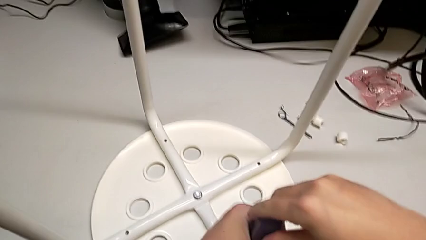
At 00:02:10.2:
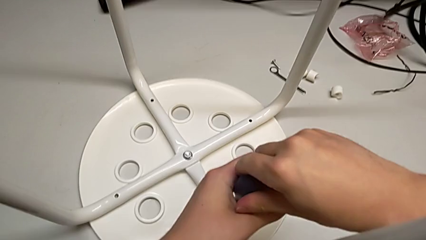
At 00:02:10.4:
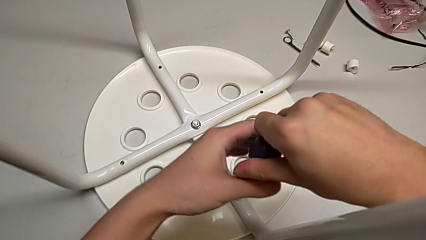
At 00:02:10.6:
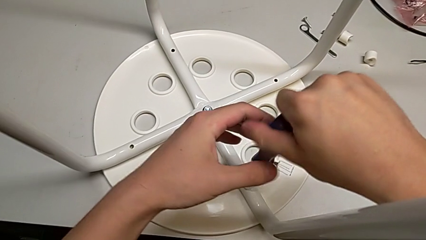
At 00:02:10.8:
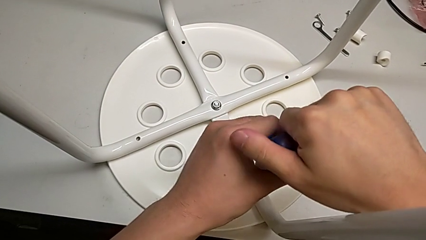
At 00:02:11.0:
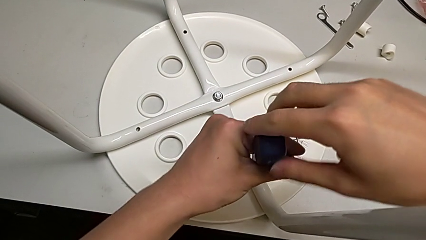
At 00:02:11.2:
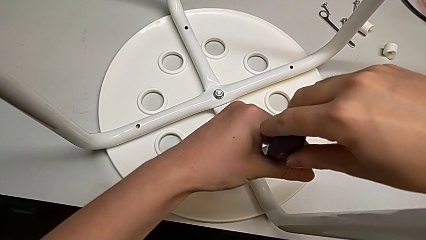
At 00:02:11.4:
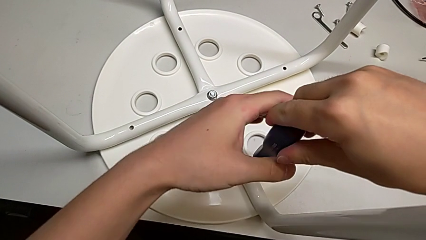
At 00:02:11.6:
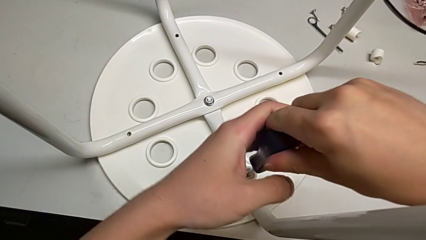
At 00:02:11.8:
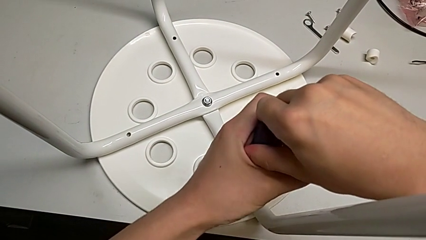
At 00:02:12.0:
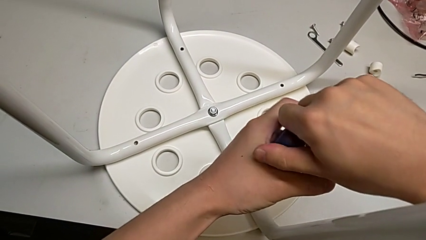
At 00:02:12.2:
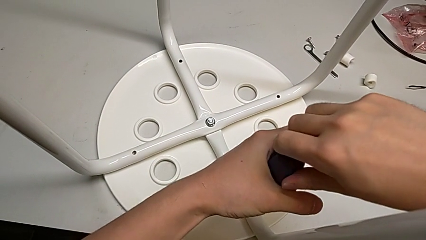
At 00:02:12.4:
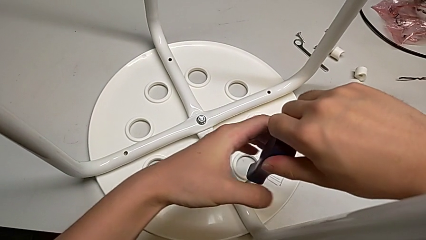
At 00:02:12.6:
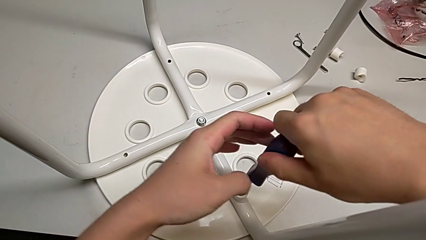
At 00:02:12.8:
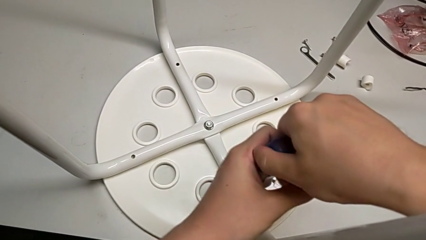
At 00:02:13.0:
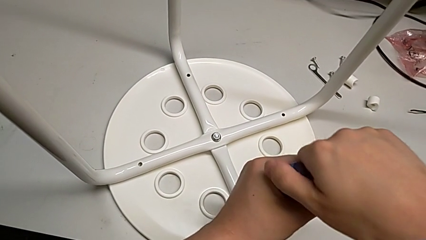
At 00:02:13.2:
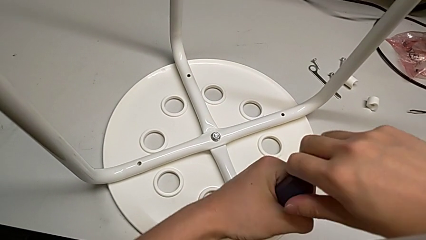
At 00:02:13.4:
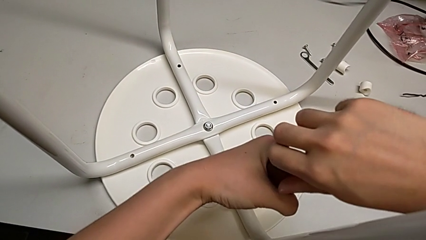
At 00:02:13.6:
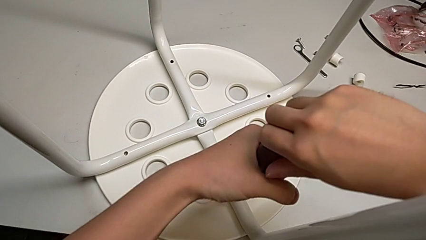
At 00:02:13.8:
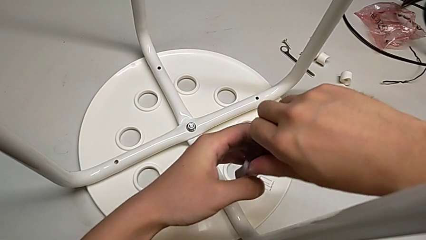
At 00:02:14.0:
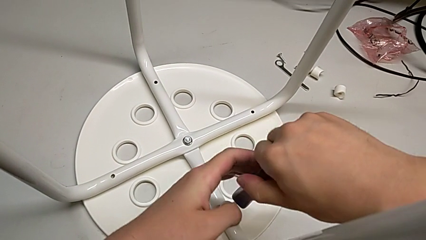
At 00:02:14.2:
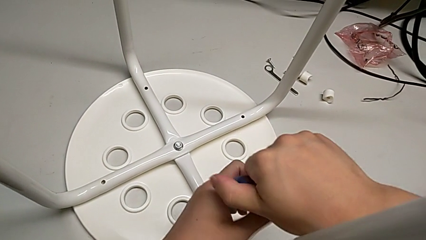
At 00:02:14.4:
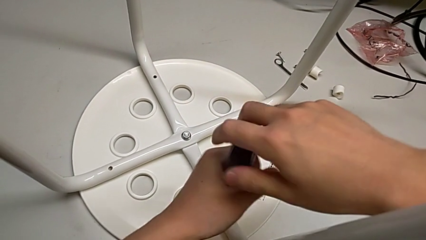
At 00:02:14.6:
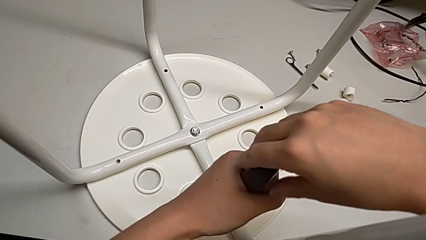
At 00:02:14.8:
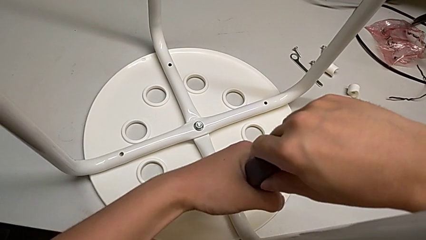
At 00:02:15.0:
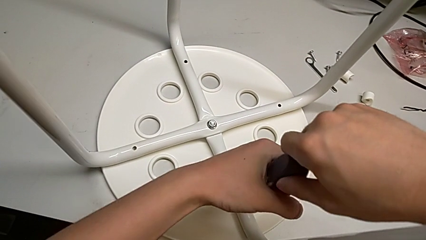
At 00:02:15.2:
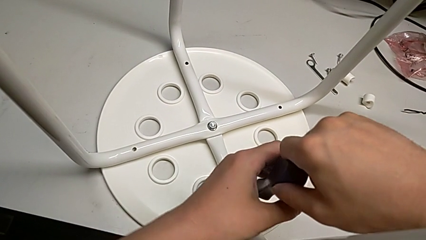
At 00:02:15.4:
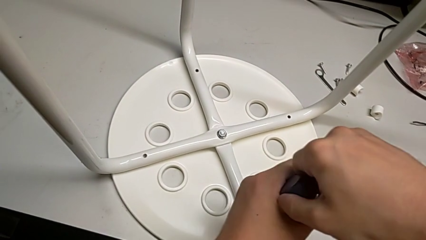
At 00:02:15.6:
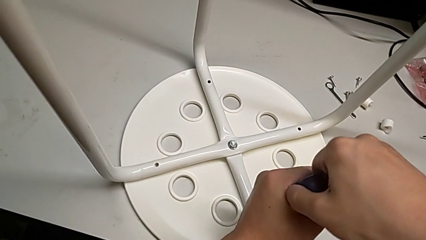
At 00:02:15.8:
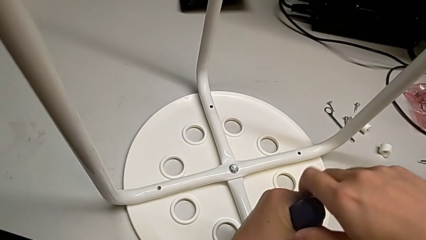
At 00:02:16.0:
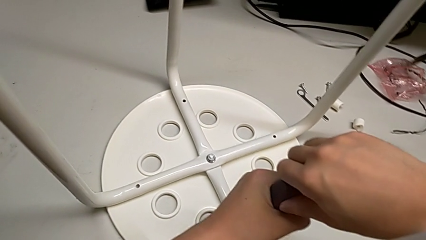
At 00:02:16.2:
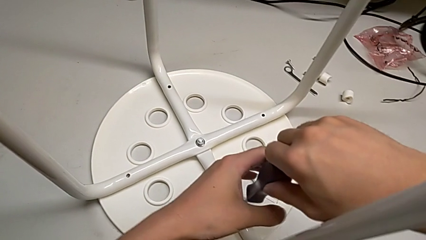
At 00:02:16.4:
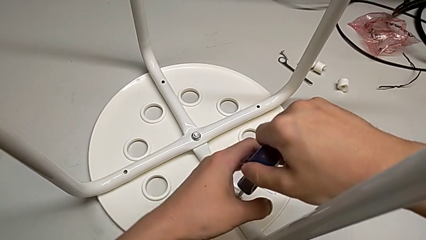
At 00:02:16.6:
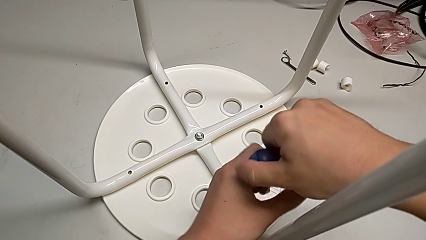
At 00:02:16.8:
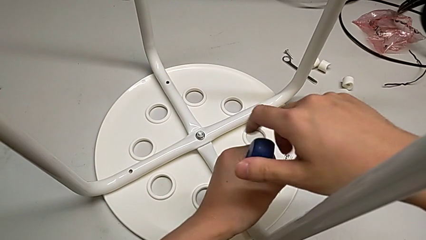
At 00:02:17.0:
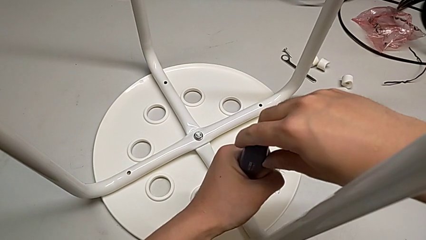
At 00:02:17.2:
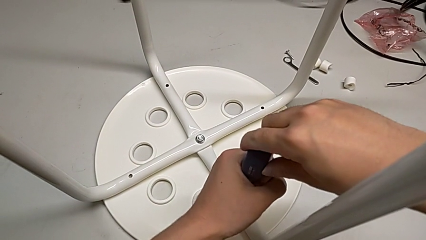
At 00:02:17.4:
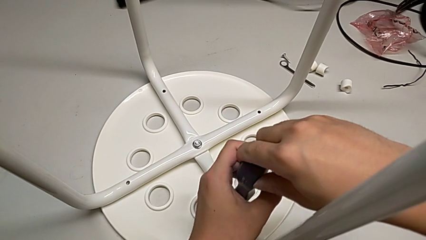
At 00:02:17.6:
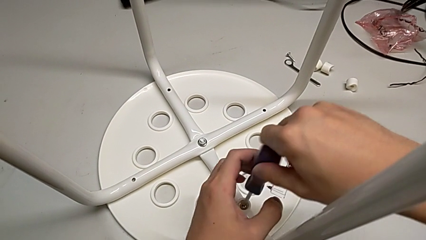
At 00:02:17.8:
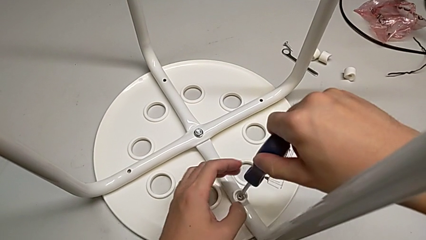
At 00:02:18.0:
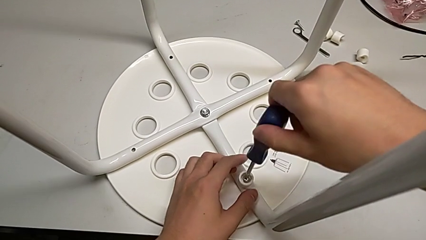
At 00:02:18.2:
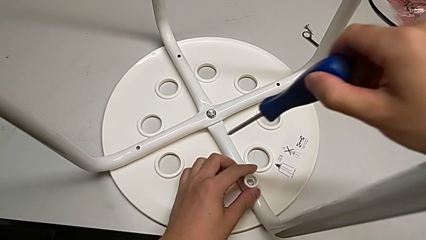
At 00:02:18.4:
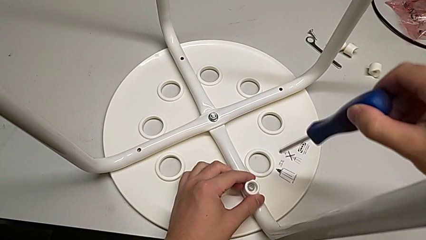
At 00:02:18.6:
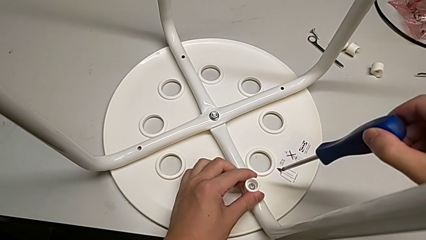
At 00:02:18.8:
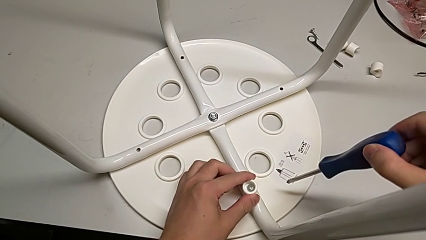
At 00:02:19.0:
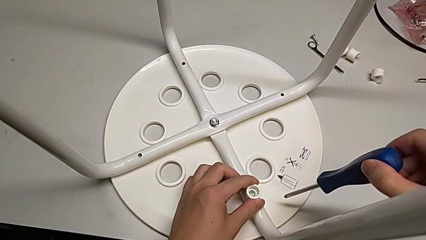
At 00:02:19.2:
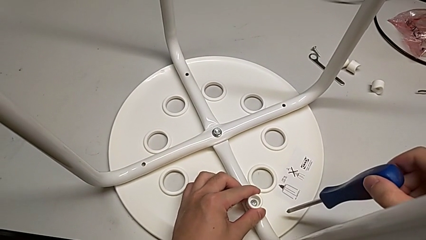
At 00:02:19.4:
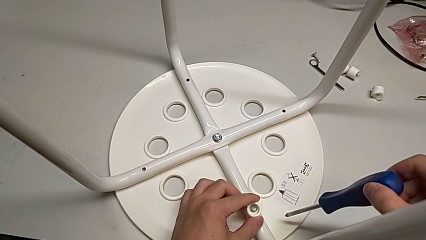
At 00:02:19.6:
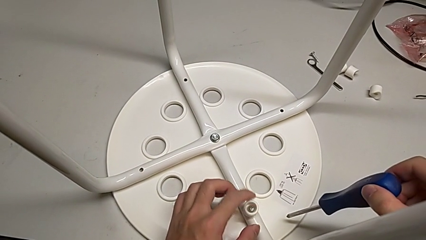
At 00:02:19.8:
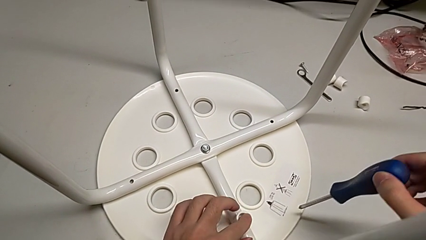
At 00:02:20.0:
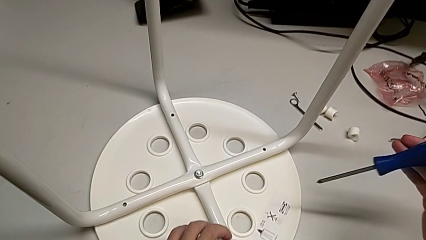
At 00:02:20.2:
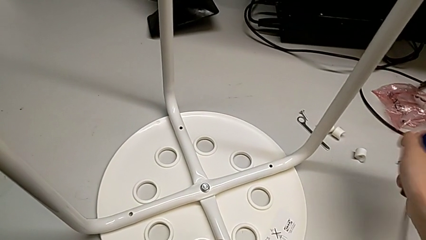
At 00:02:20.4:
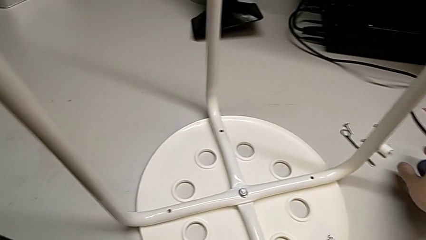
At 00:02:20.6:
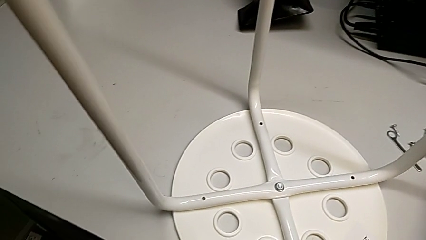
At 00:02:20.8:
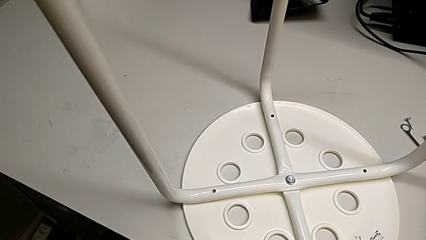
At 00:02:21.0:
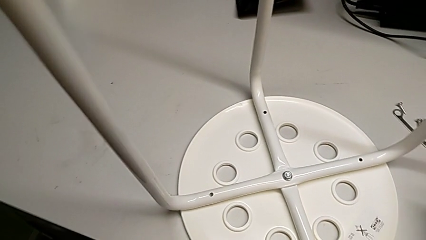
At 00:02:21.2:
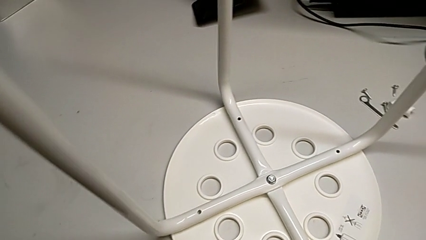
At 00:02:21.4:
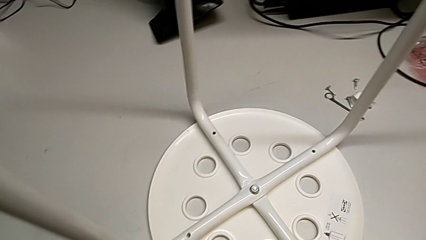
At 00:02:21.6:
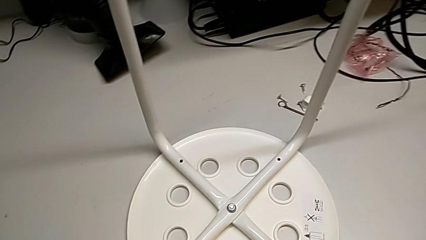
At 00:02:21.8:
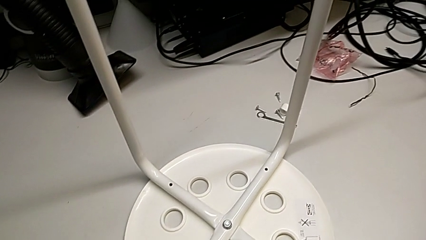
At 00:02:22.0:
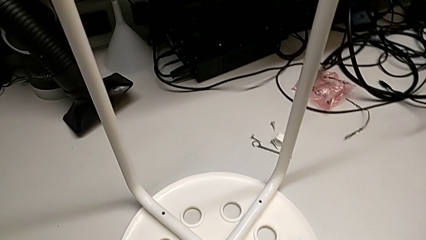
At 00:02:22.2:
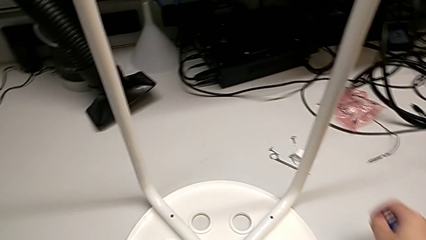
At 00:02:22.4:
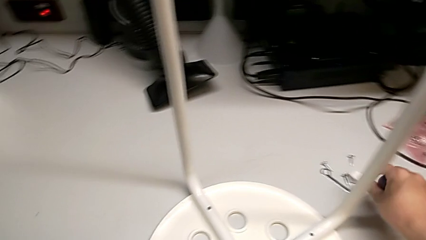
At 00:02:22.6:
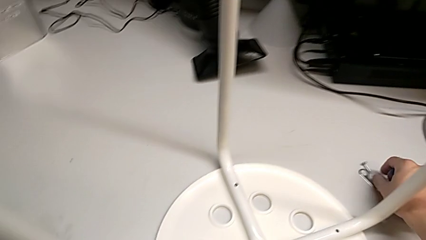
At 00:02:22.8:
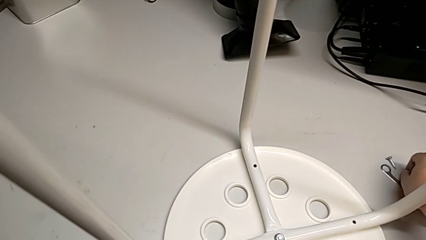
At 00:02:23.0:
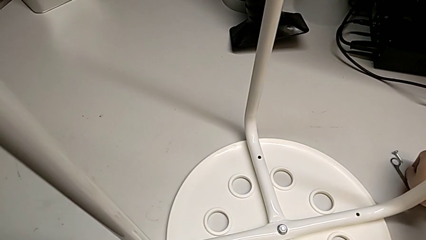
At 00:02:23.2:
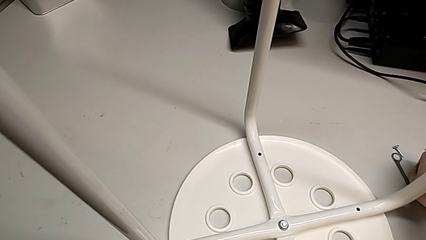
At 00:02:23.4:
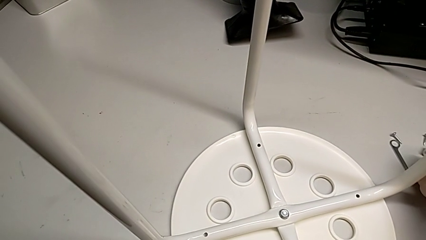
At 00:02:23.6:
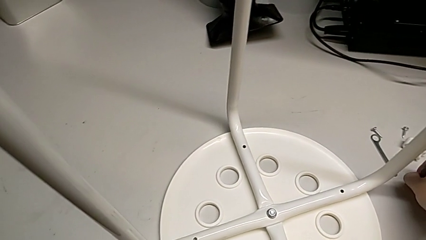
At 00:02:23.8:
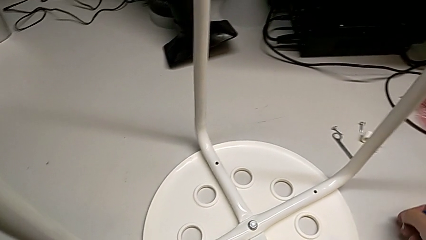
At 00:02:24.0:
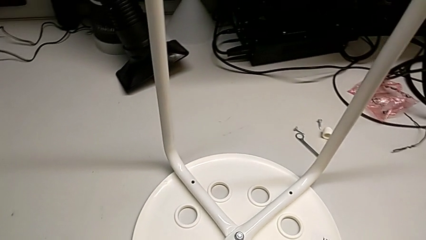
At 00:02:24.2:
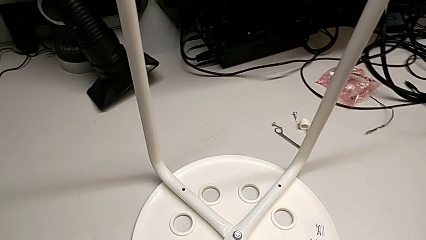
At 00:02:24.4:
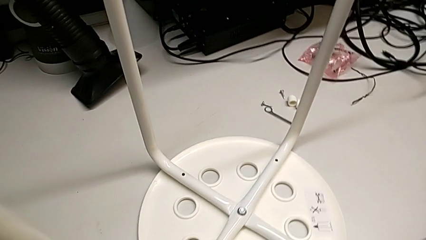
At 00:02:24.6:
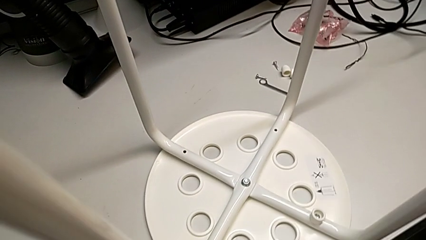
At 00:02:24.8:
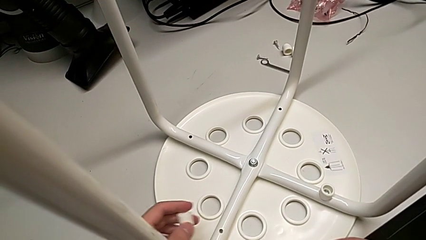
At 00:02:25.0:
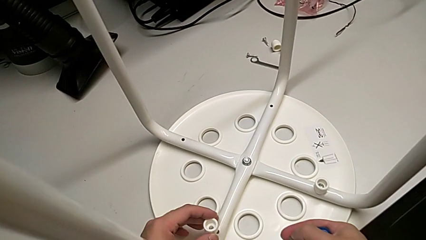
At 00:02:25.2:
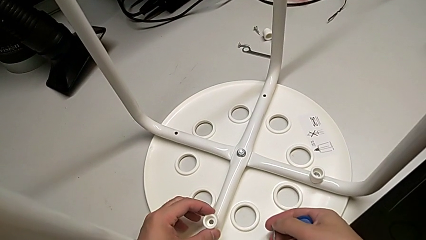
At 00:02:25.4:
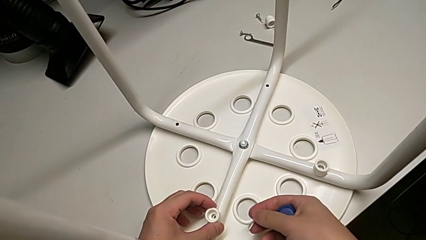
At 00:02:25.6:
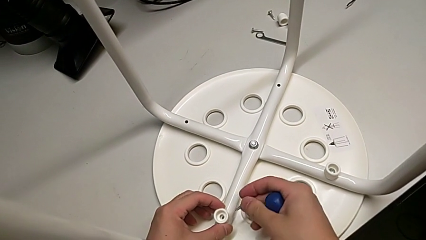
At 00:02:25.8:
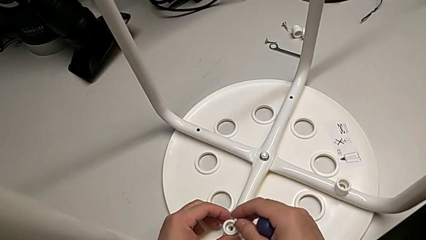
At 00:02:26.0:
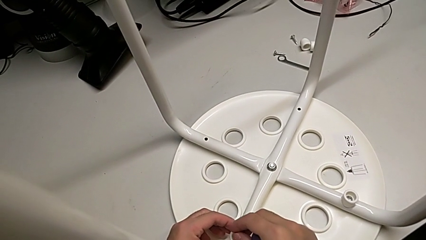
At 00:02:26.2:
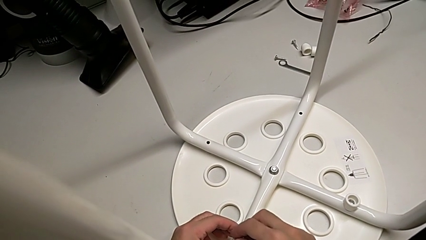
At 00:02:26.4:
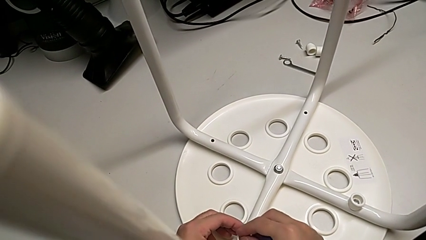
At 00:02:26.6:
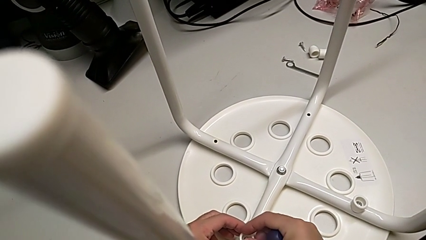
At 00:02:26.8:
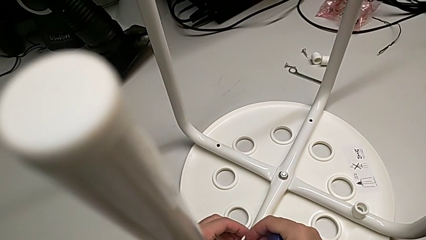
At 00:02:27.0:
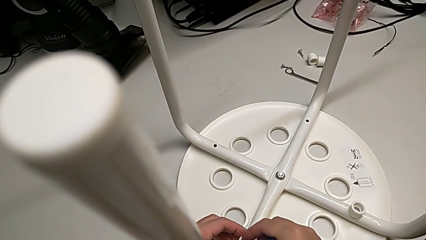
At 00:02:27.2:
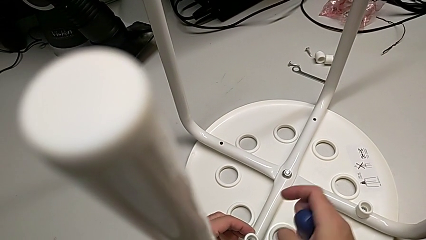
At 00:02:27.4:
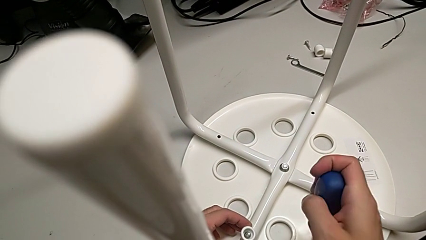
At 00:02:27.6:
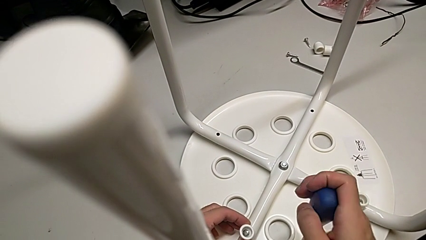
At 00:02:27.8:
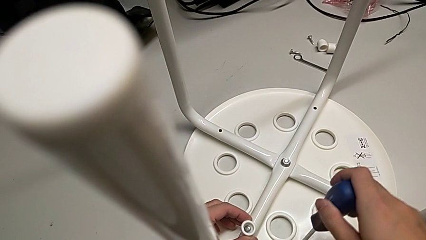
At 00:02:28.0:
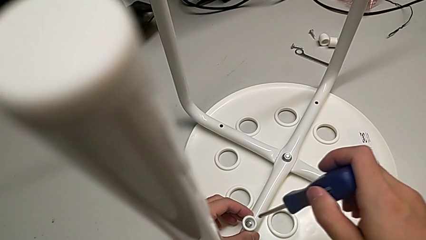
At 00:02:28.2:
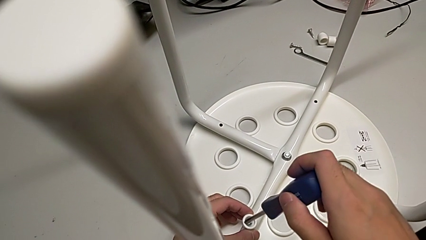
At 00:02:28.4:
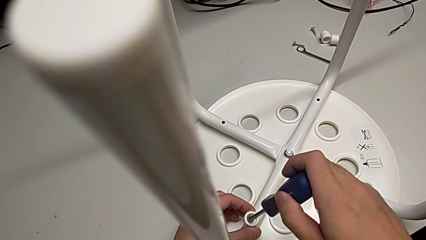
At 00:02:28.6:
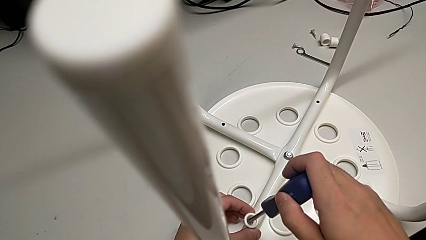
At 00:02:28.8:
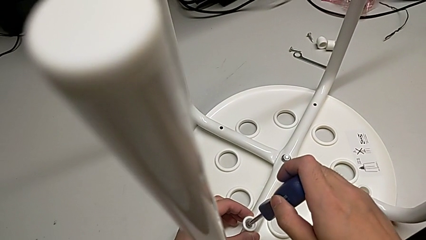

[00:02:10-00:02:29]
The camera wearer is assembling the seat. They keep screwing the screw, withdraw the screwdriver, inspect the screw, grab the washer, grab the screw, align the washer, insert the screw and insert the screwdriver.
